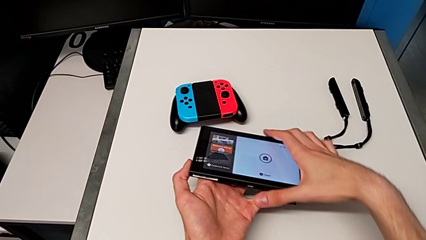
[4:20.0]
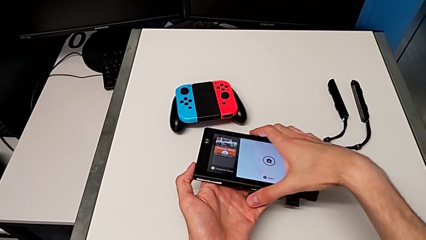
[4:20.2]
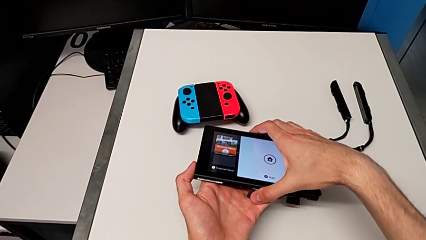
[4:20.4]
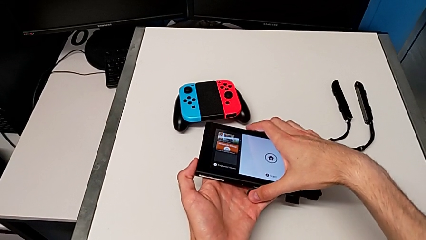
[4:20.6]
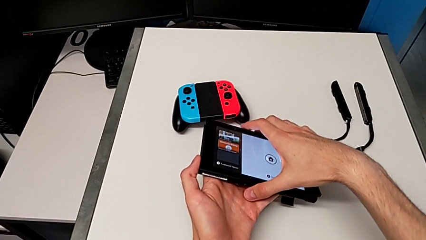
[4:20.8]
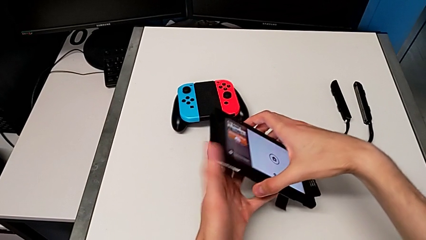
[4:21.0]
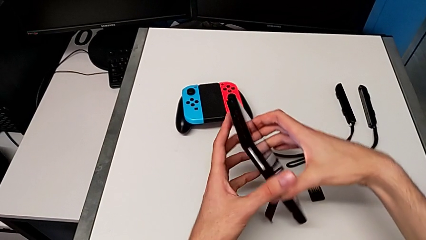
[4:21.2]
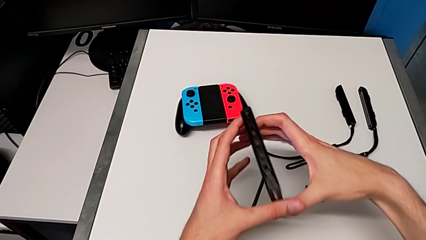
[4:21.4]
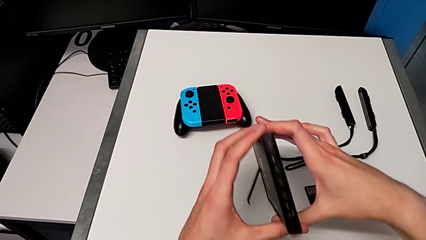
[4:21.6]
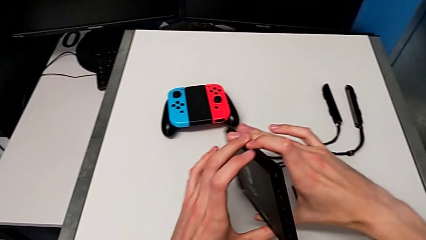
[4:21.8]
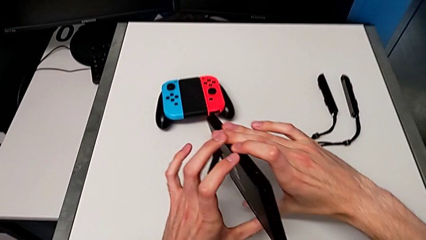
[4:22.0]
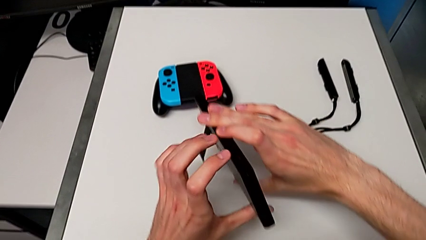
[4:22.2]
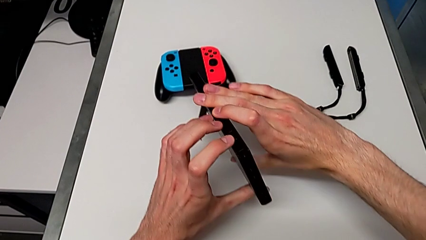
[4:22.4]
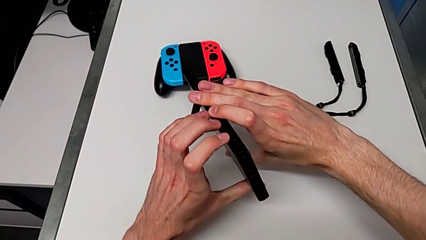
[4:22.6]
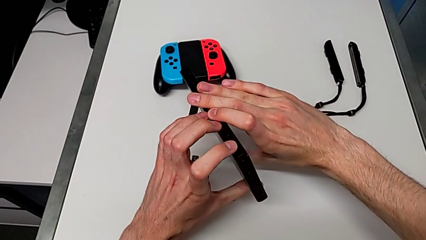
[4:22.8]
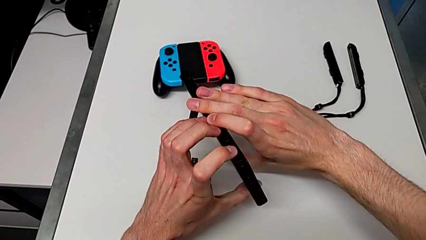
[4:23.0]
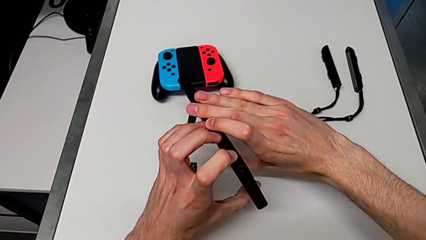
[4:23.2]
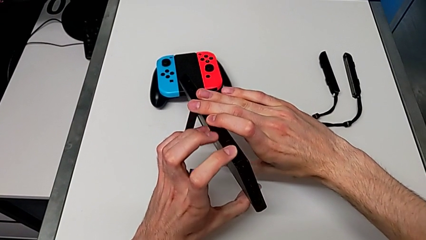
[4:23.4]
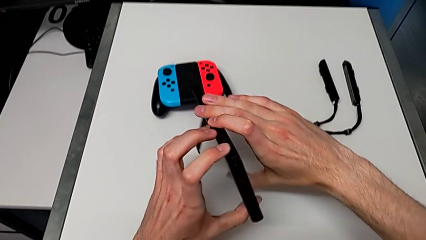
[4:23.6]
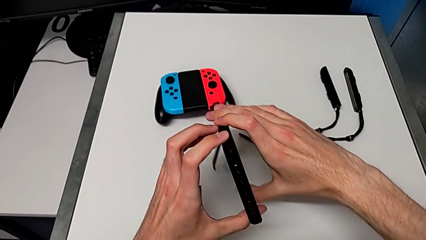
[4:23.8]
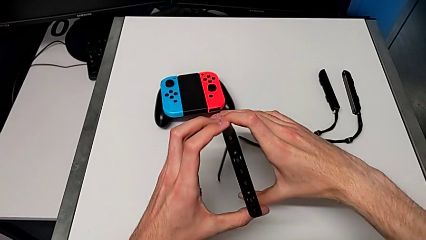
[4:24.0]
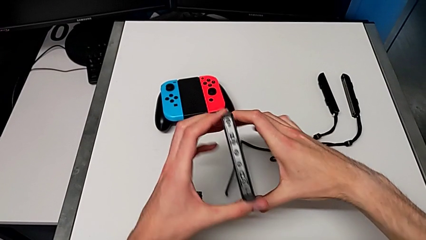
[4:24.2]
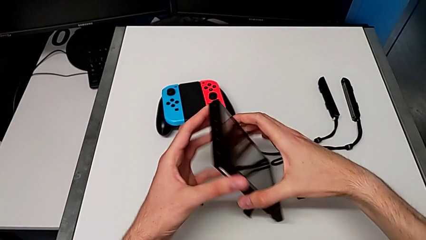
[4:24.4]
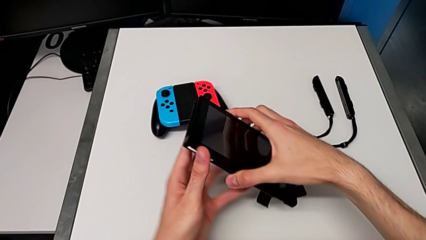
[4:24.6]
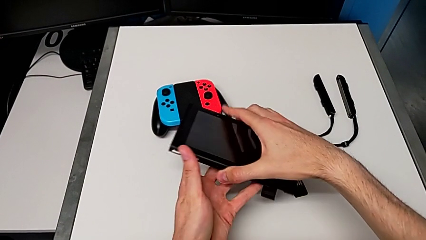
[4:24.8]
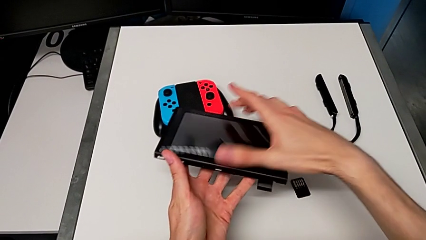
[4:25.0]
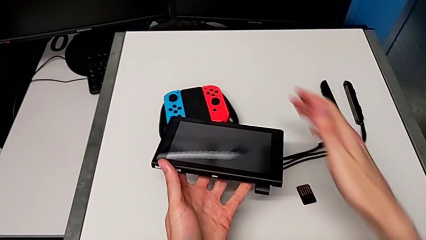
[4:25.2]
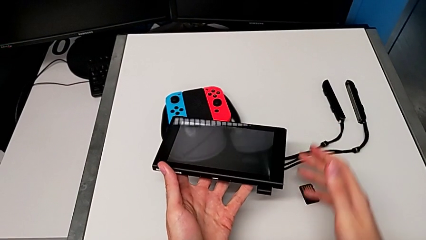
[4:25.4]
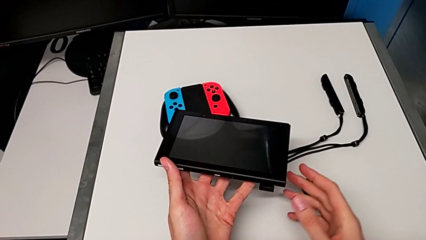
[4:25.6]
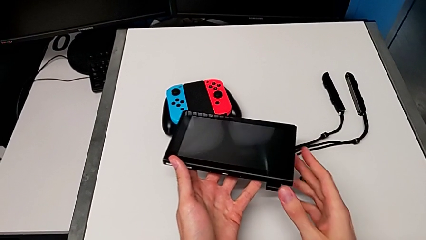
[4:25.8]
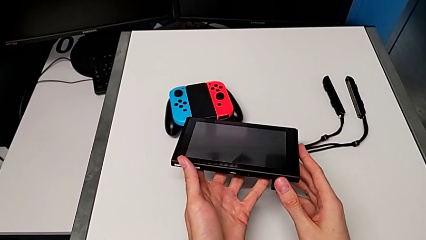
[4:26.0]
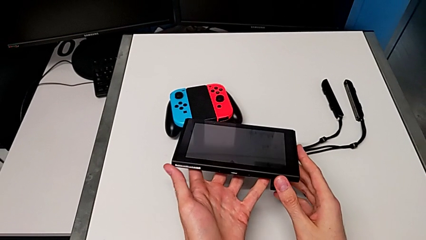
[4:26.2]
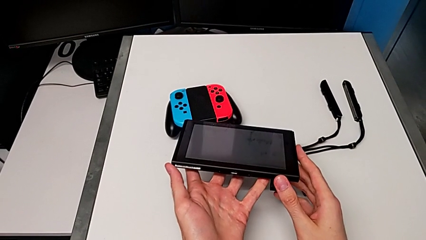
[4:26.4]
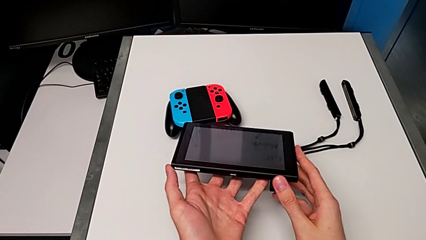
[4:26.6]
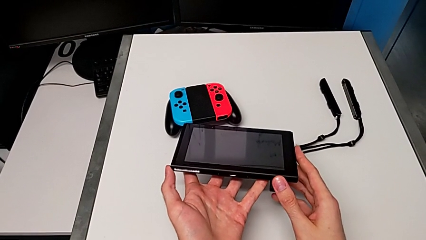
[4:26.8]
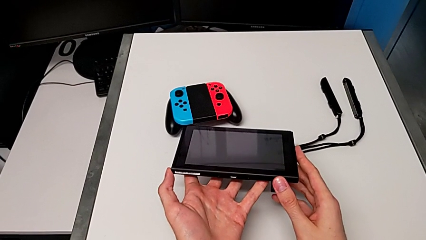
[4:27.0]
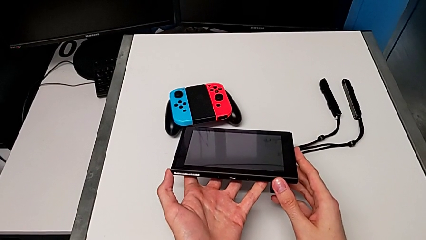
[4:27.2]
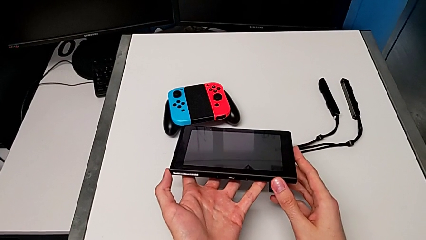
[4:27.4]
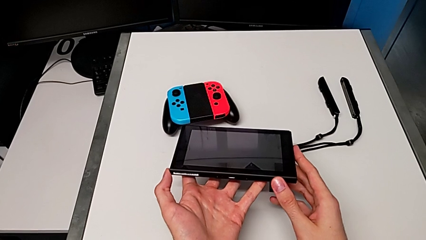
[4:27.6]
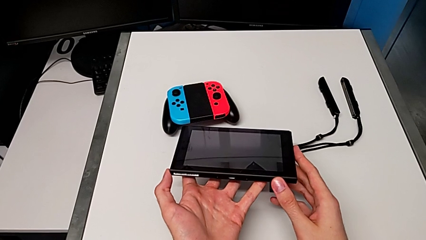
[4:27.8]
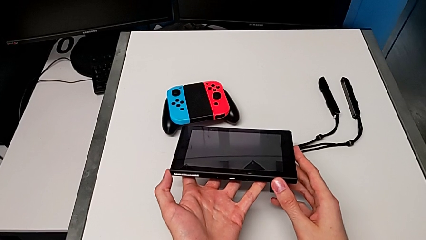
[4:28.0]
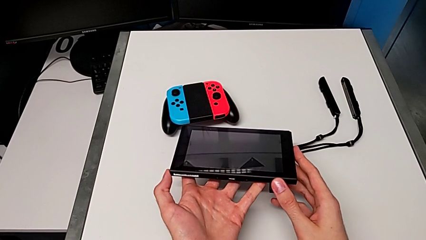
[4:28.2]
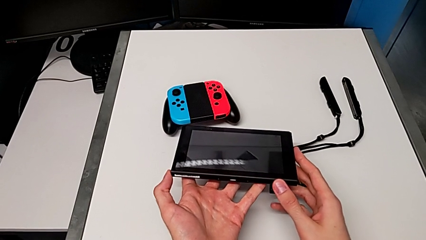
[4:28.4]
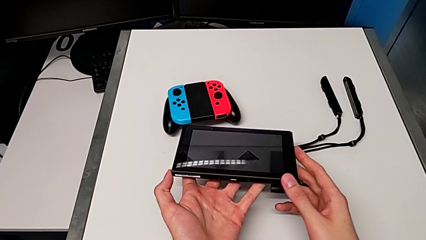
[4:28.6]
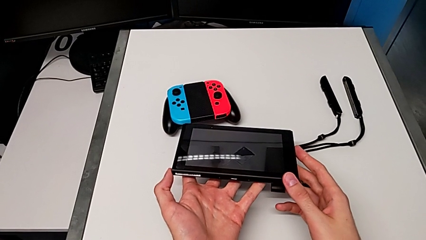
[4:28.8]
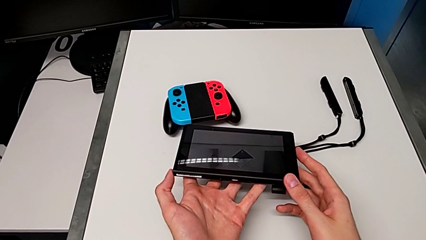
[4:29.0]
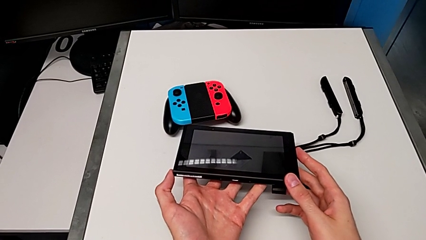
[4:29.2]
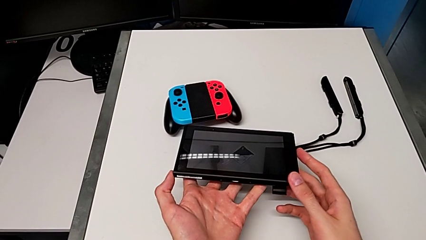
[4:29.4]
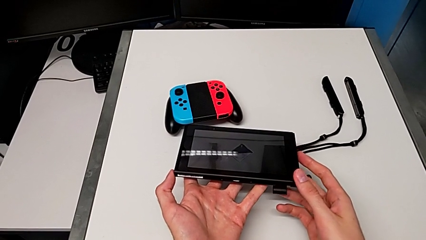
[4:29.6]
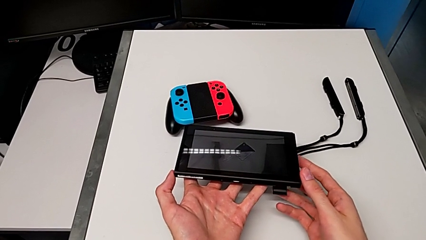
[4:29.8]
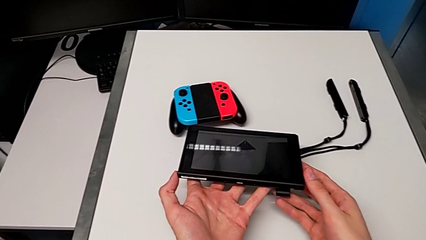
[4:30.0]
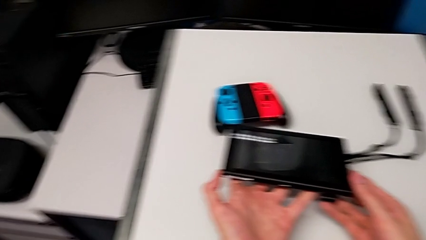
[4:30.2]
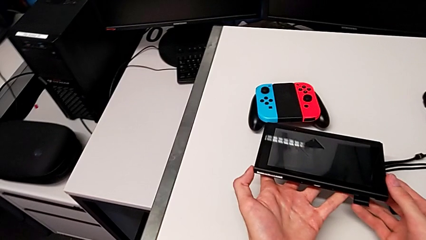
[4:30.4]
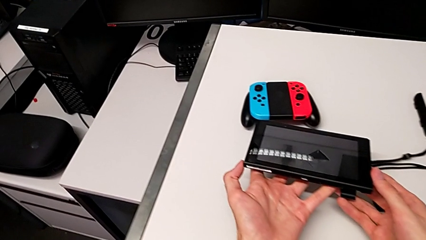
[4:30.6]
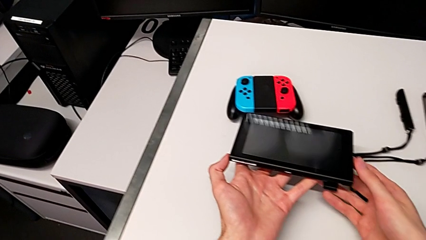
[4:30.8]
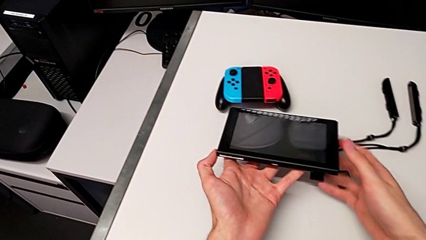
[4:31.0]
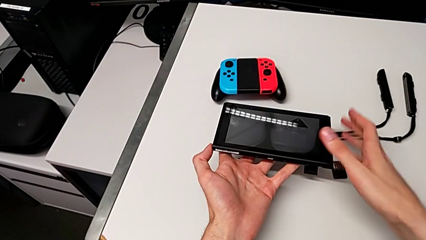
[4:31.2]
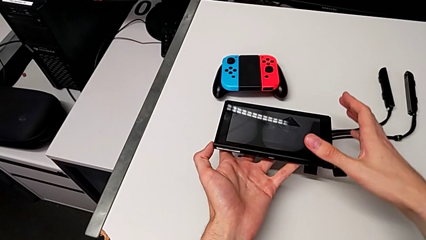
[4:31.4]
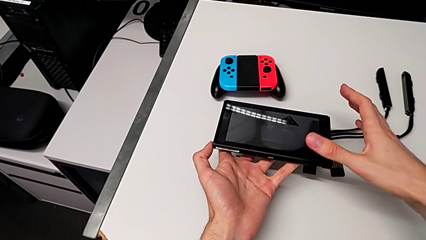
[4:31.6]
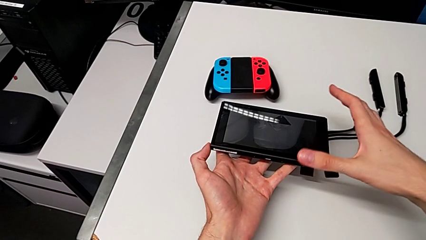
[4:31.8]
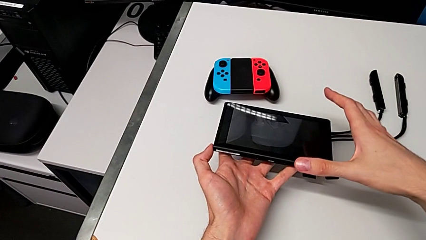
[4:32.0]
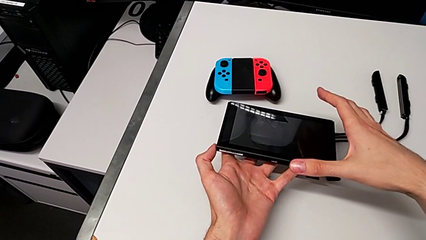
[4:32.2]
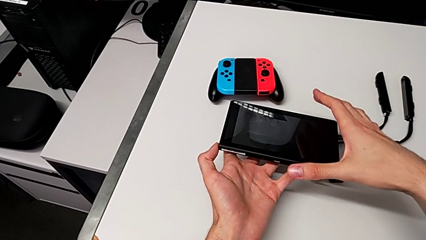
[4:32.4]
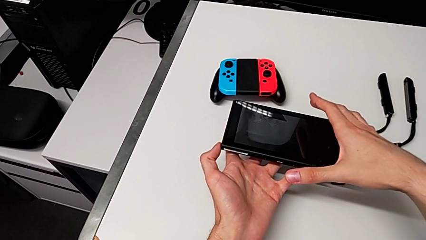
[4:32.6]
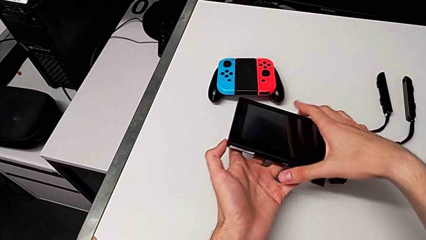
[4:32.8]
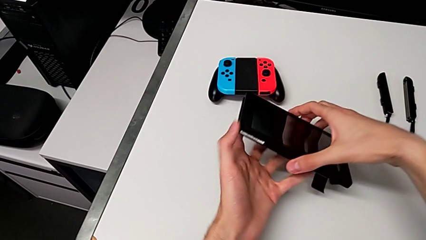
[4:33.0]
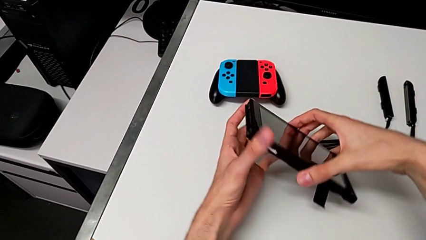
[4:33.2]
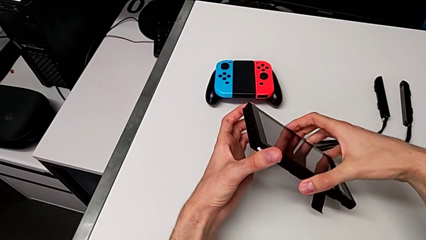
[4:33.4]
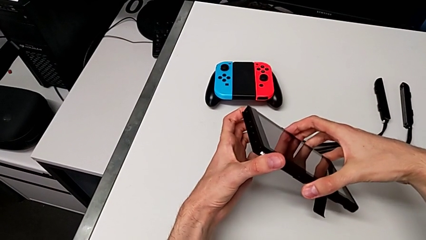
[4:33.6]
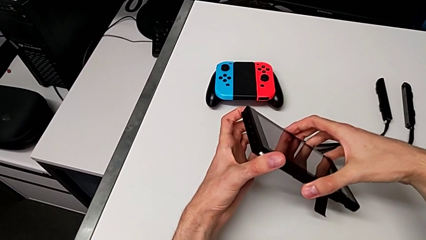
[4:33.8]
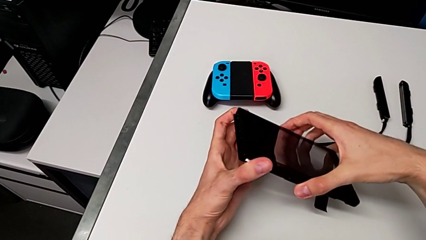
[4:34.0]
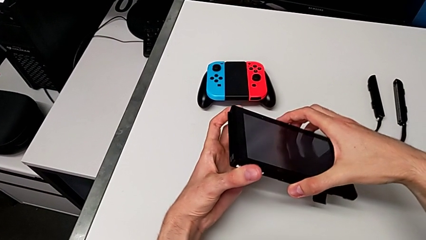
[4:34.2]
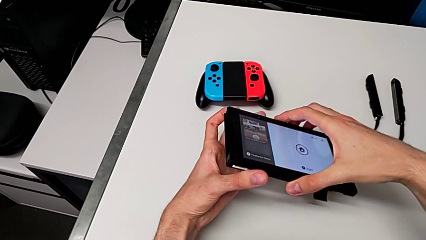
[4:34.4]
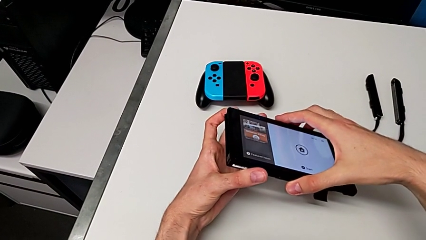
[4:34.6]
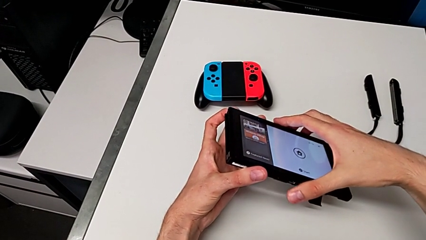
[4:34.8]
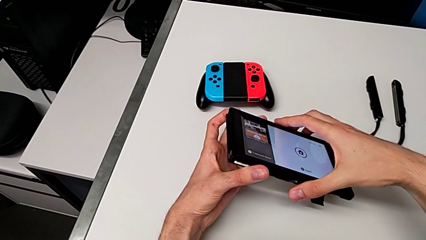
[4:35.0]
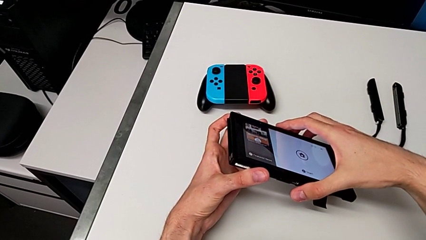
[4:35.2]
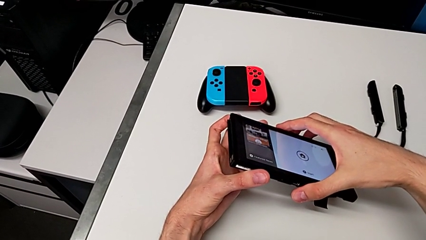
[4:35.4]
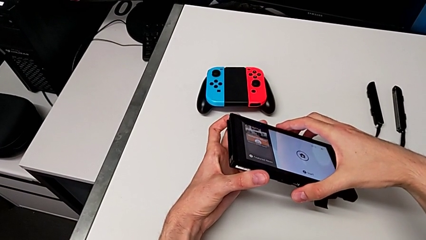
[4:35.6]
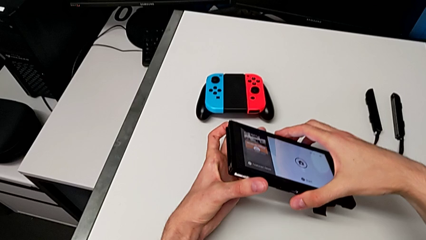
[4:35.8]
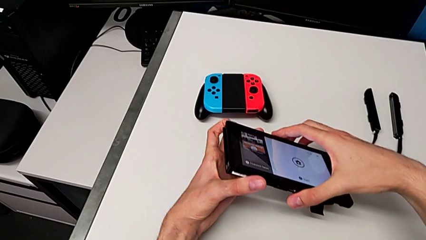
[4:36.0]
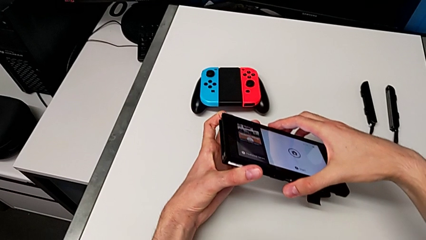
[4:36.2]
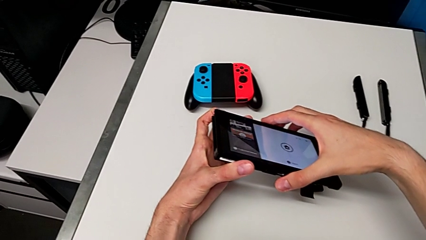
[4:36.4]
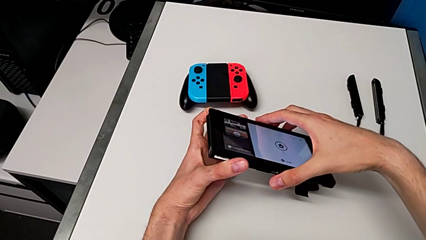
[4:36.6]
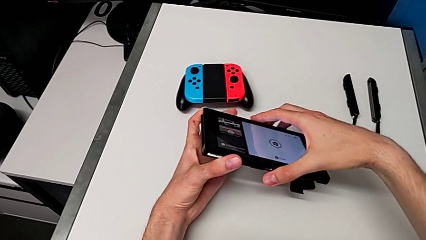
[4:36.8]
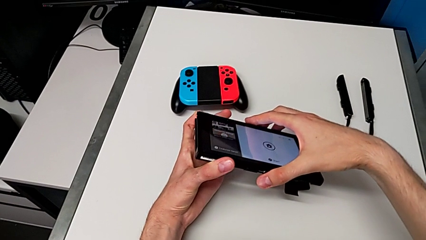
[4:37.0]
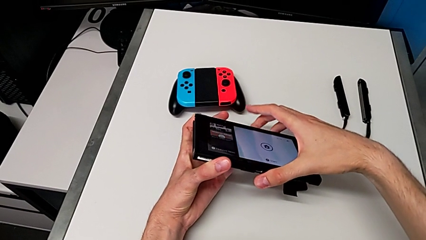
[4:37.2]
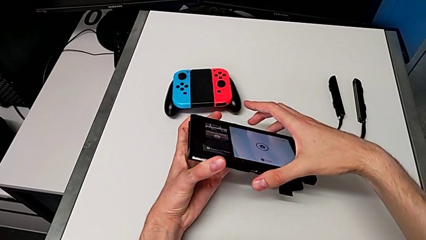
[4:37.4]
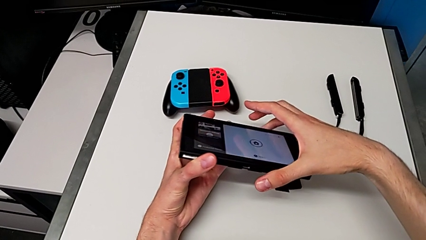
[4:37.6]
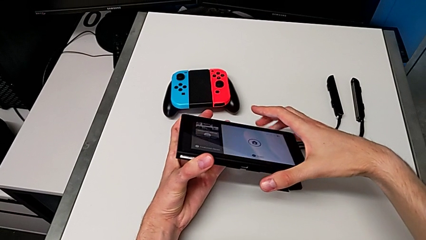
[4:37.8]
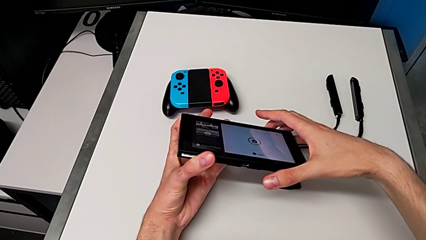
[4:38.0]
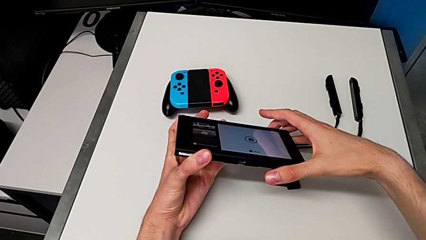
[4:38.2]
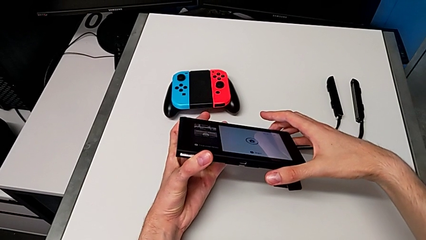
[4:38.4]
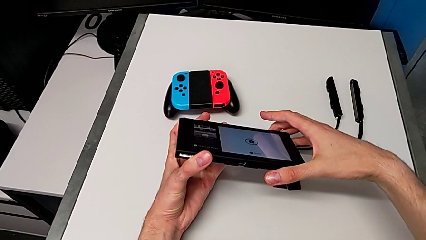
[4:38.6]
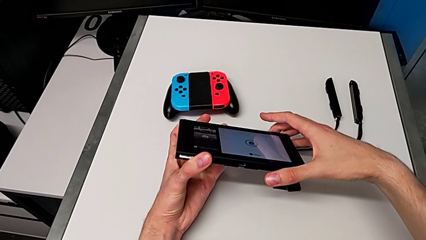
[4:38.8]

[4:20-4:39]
The camera wearer is turning off the Nintendo Switch console. They rotate the Nintendo Switch and press the button twice.
